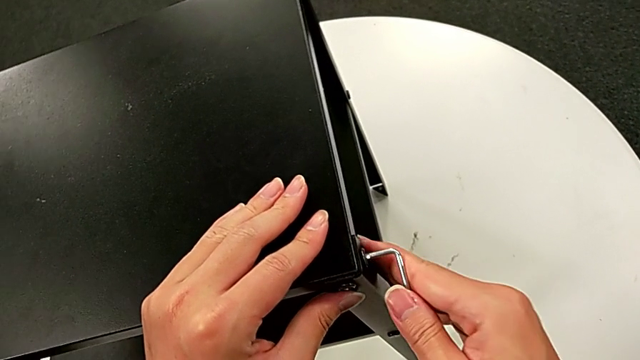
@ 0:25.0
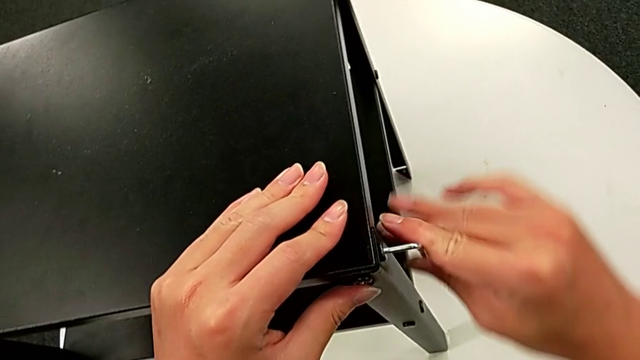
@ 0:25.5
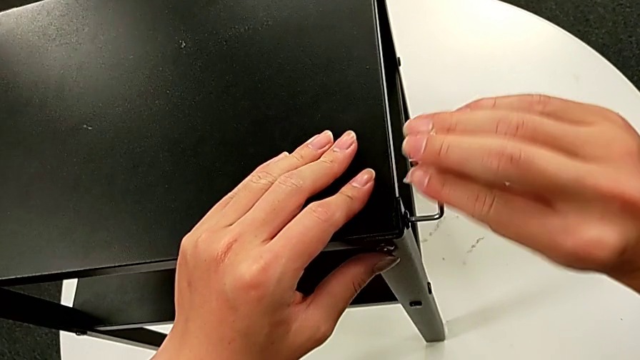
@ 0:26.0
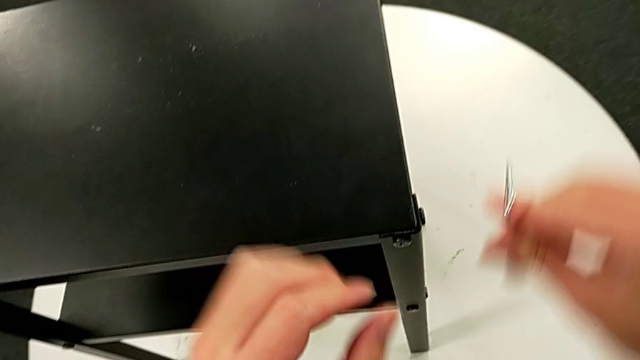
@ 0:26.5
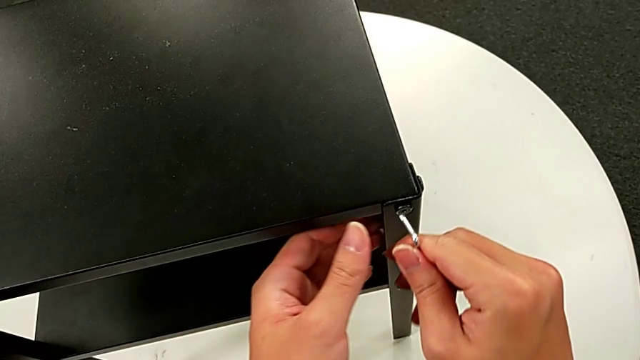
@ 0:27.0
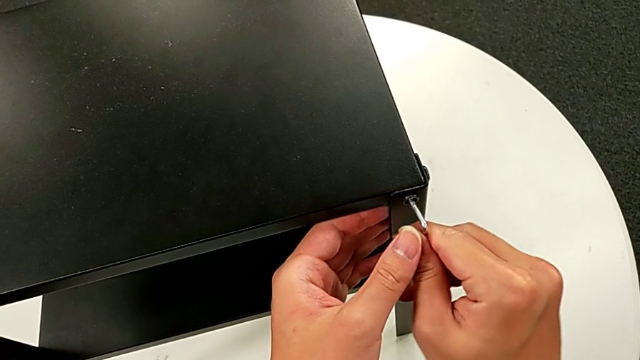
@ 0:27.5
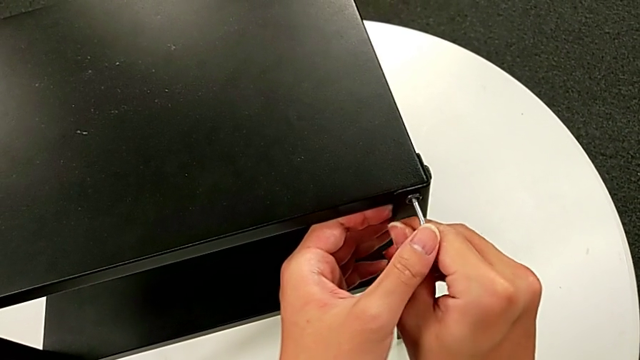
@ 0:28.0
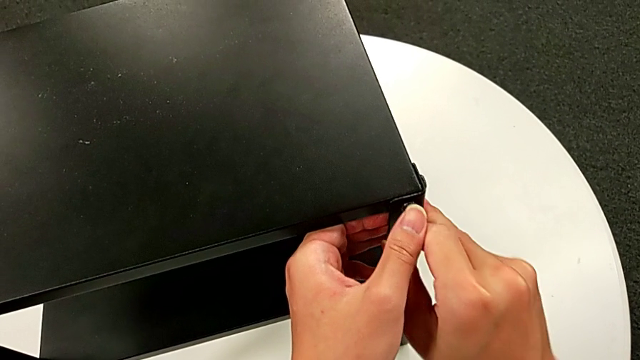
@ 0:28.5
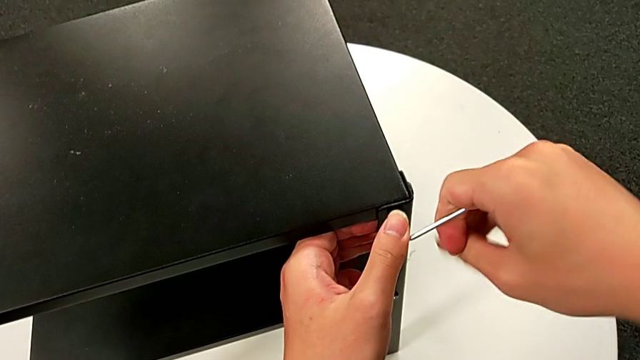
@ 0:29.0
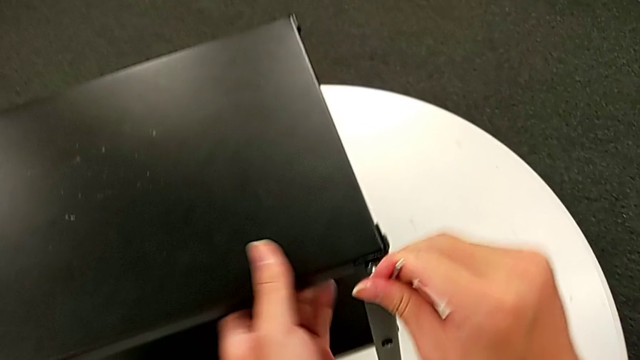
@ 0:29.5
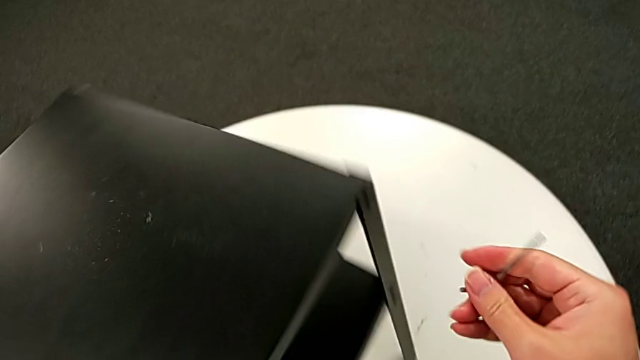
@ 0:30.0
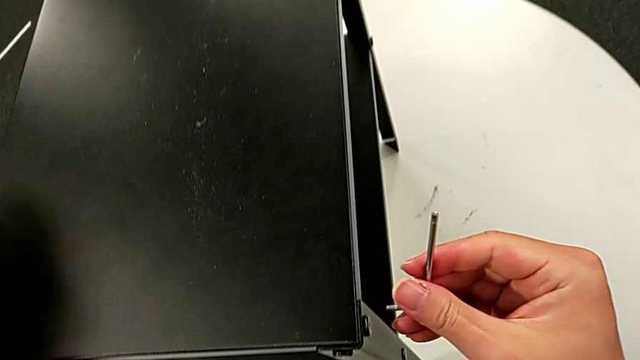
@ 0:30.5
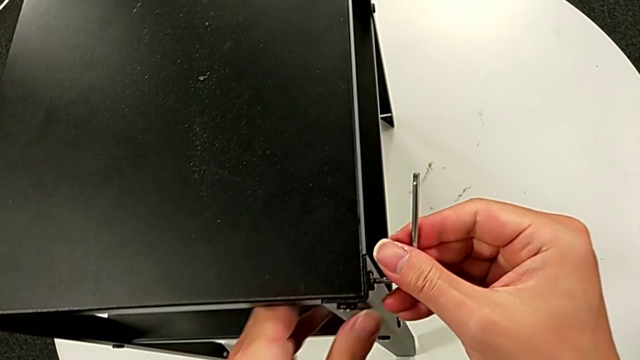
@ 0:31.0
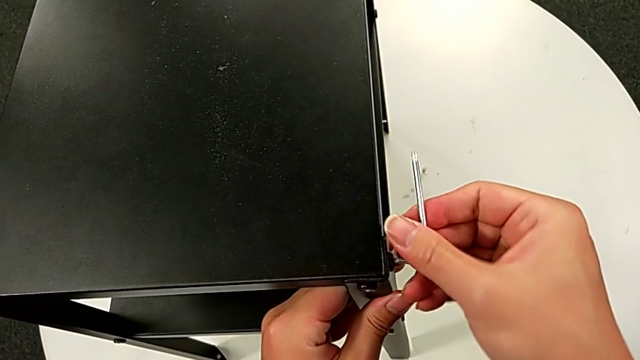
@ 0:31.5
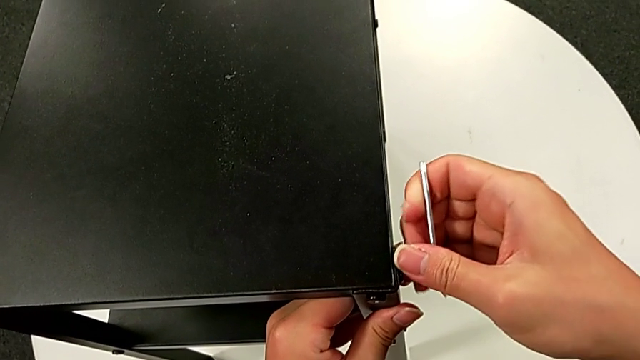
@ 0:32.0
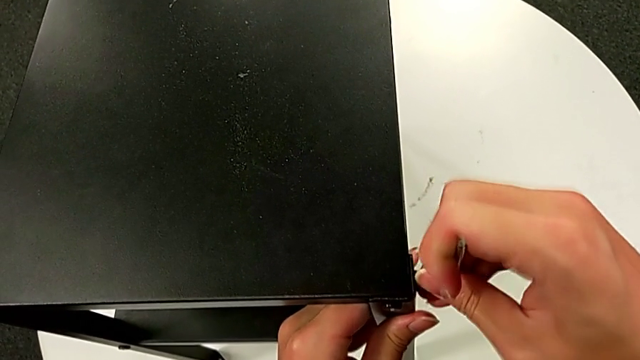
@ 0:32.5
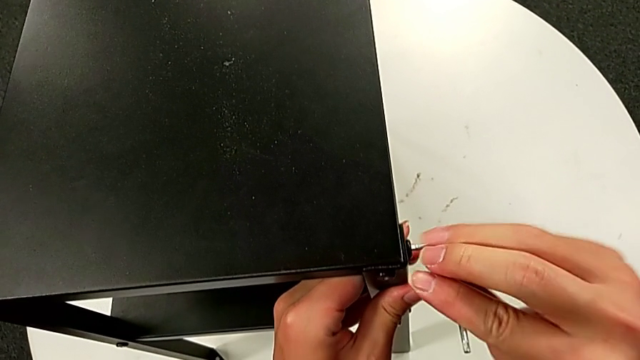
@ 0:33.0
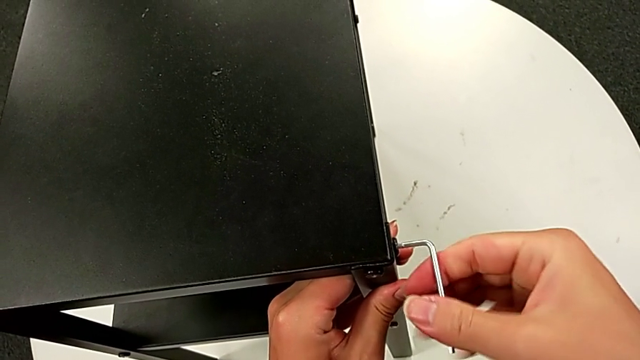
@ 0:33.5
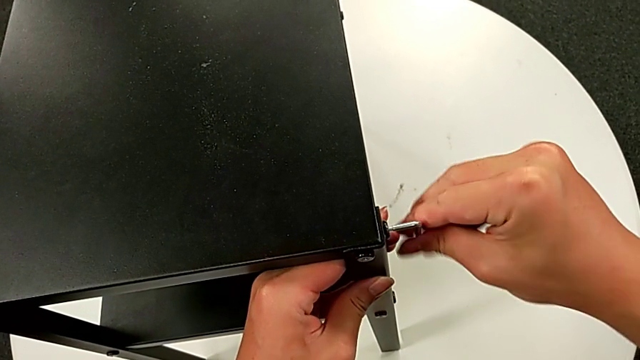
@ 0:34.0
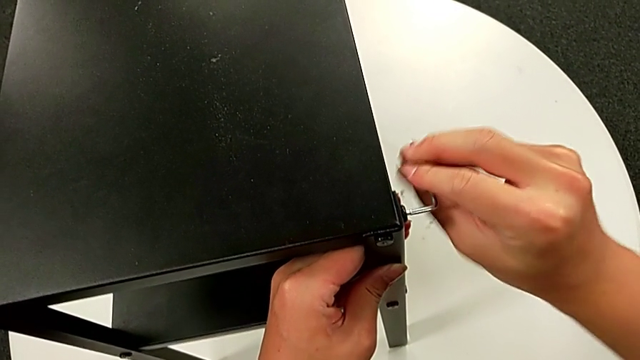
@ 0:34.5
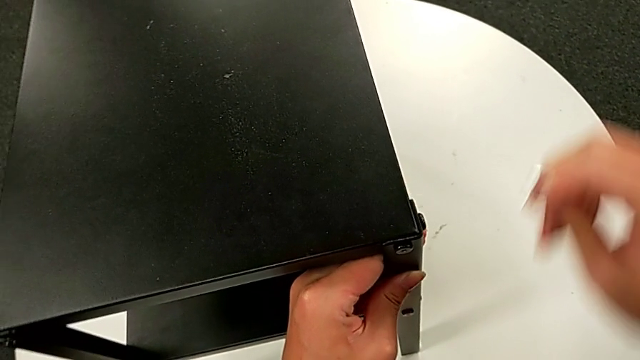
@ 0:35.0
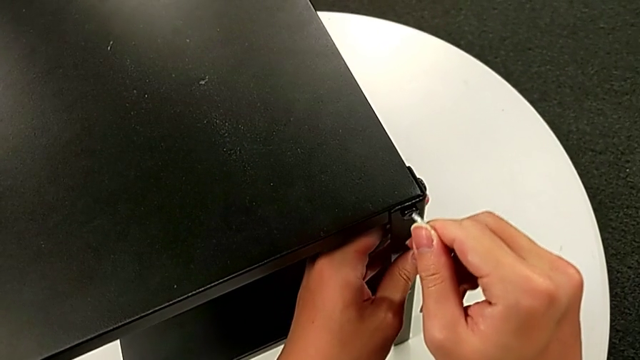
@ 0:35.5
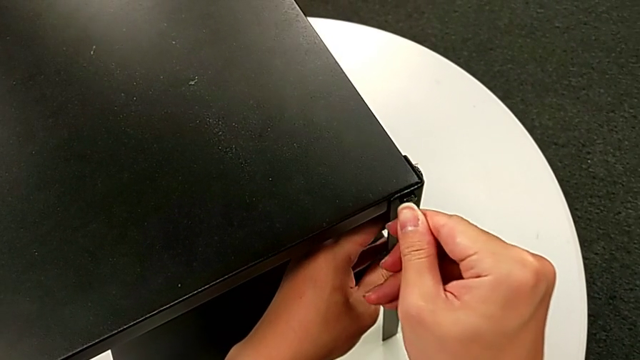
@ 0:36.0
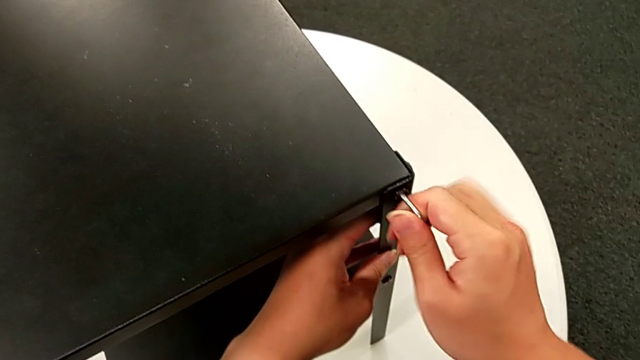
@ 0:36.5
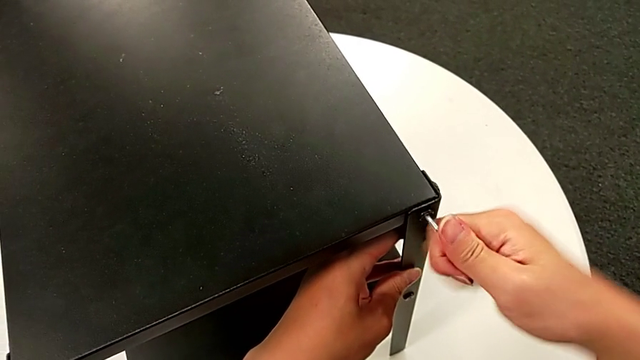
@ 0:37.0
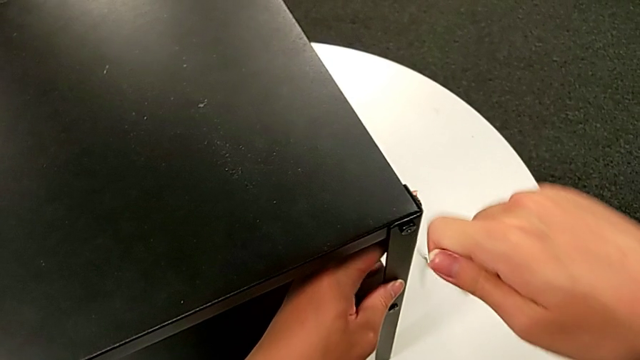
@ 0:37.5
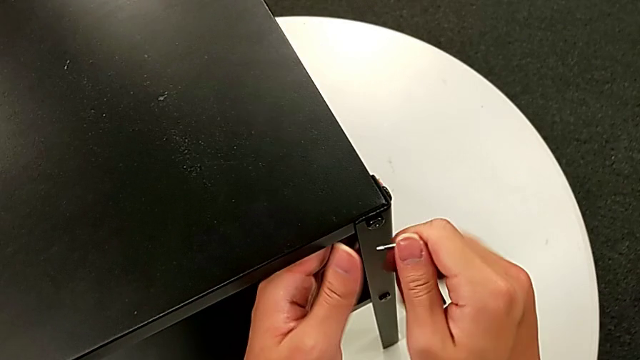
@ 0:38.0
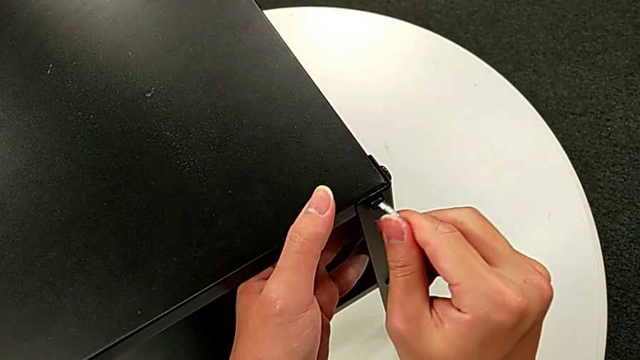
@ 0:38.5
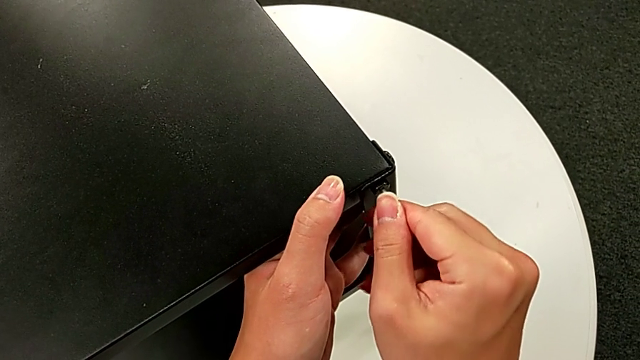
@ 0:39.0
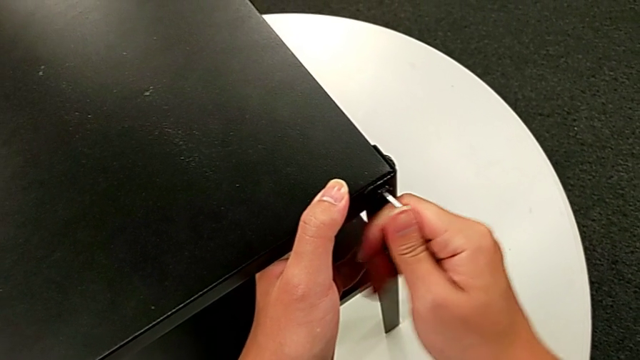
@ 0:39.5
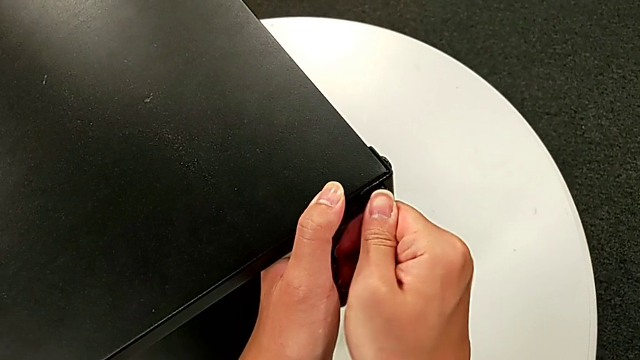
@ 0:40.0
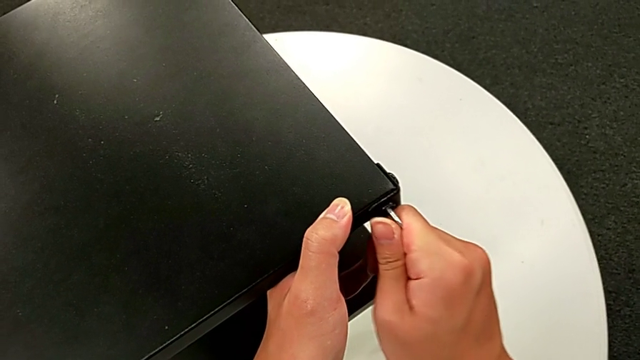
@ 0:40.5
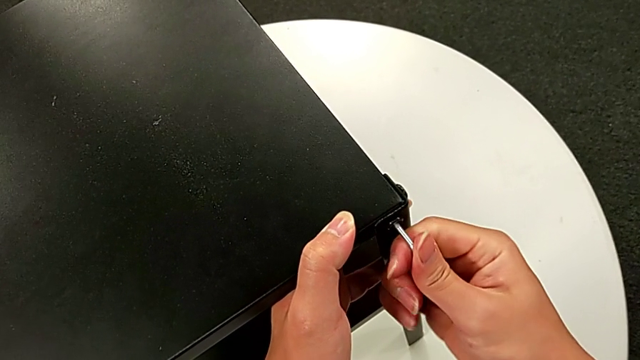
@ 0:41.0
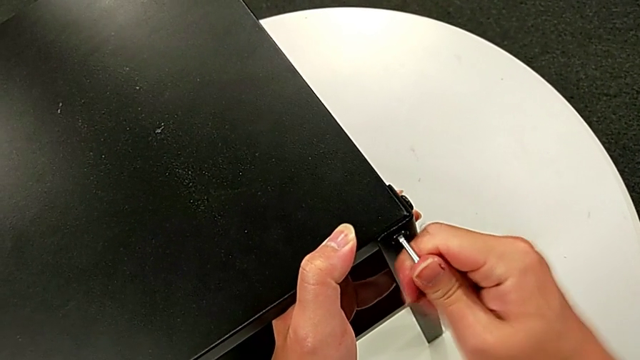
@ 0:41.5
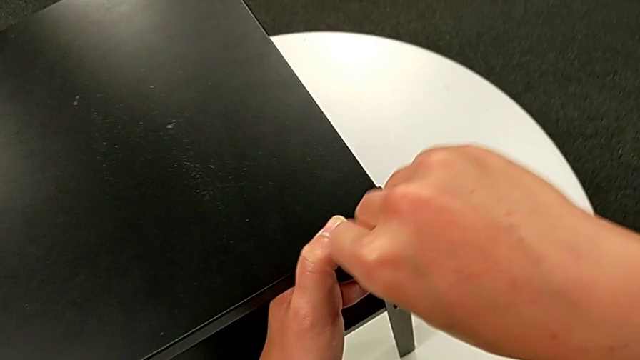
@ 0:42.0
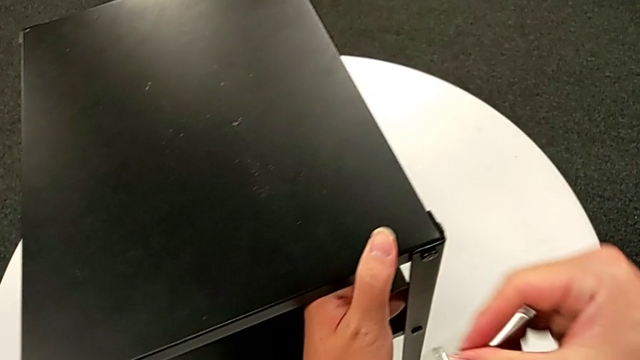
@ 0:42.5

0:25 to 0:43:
The camera wearer is loosening some screws of the furniture with an Allen wrench. They unscrew the hex socket head, withdraw the Allen wrench, approach the hex socket head, insert the Allen wrench, unscrew the hex socket head, withdraw the Allen wrench, rotate the nightstand, insert the Allen wrench, unscrew the hex socket head, withdraw the Allen wrench, insert it, unscrew the hex socket head, wrongly withdraw the Allen wrench, insert it, unscrew the hex socket head, withdraw the Allen wrench and slide the nightstand.

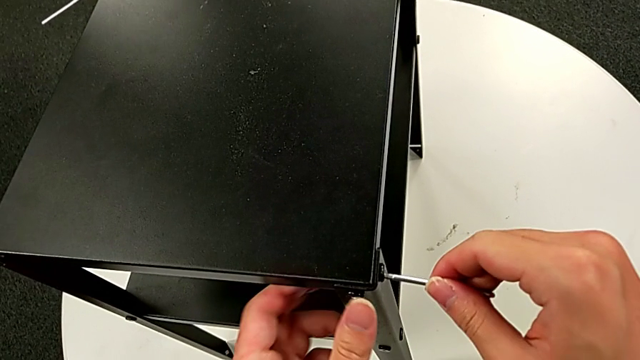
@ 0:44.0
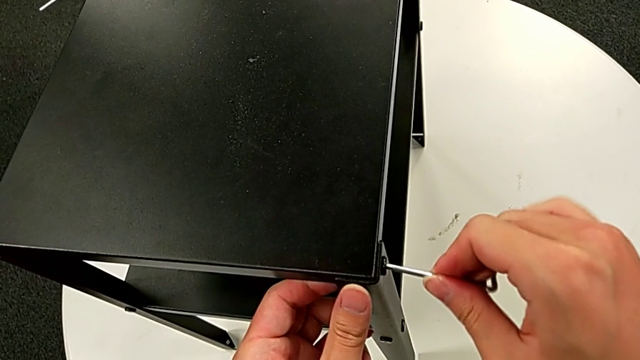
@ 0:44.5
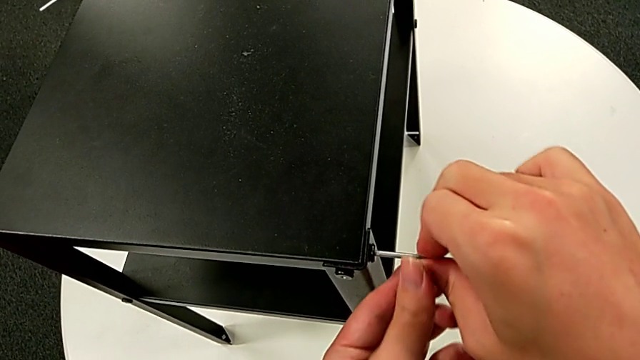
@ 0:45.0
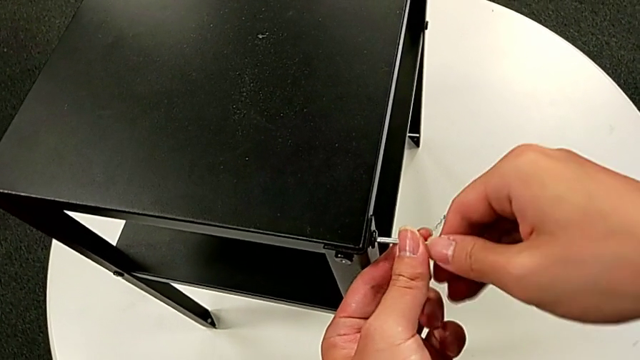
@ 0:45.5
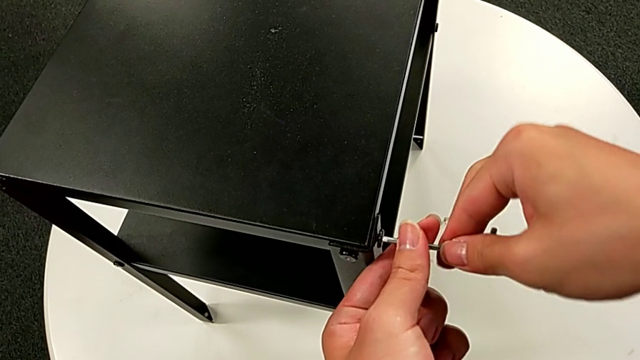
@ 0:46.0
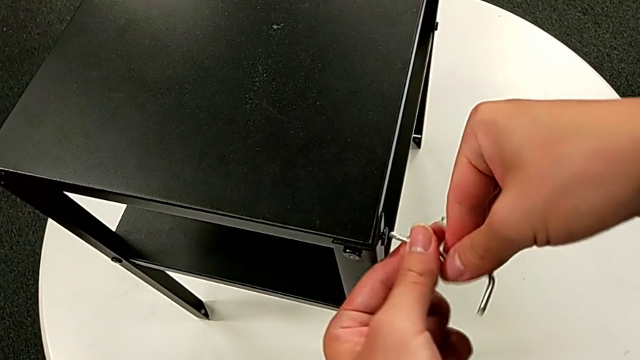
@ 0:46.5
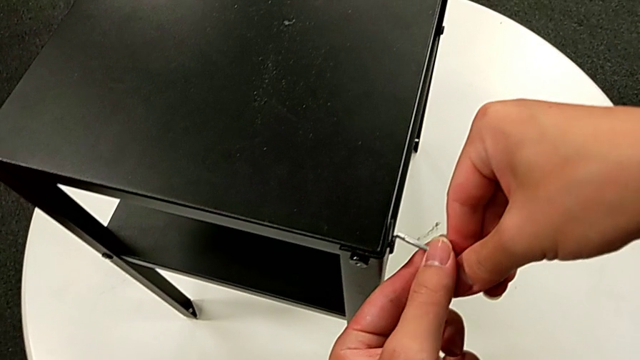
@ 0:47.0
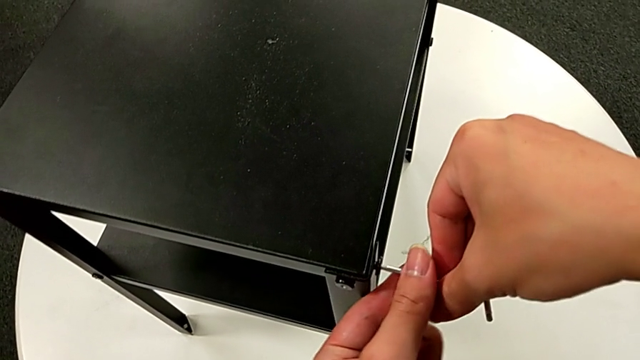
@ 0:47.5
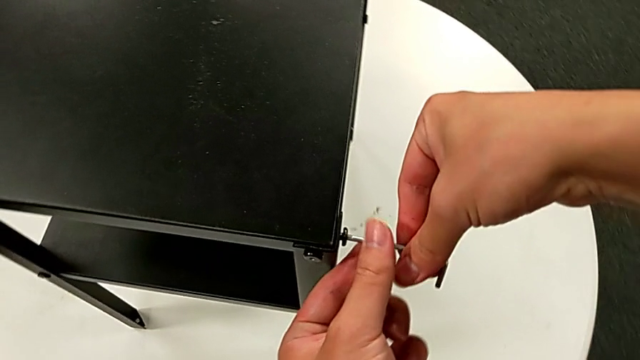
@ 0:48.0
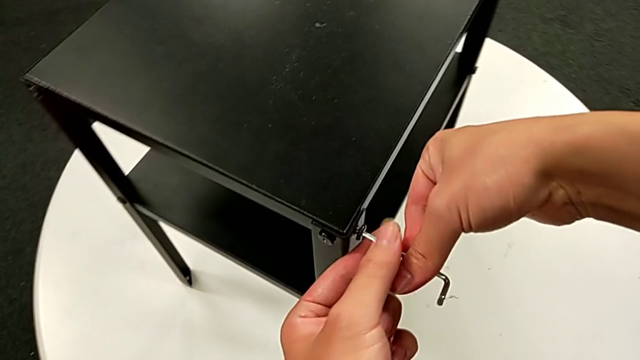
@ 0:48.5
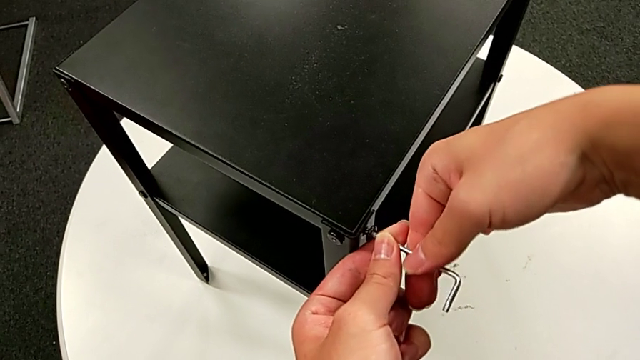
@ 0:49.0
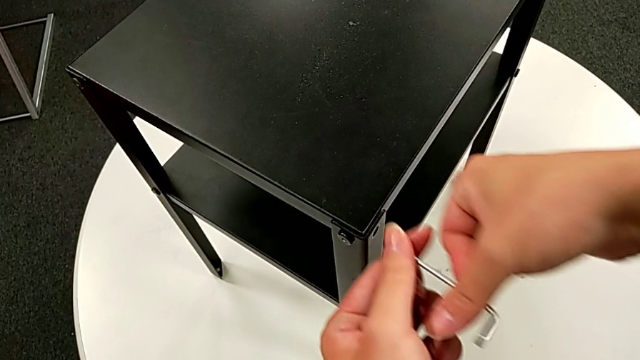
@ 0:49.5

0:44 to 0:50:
The camera wearer is disassembling the top table. They insert the Allen wrench, unscrew the hex socket head, disassemble it and withdraw the Allen wrench.
